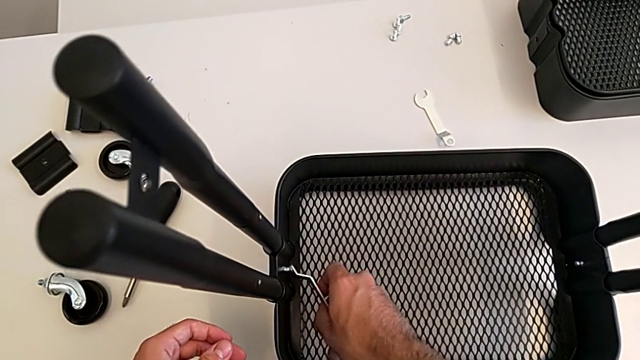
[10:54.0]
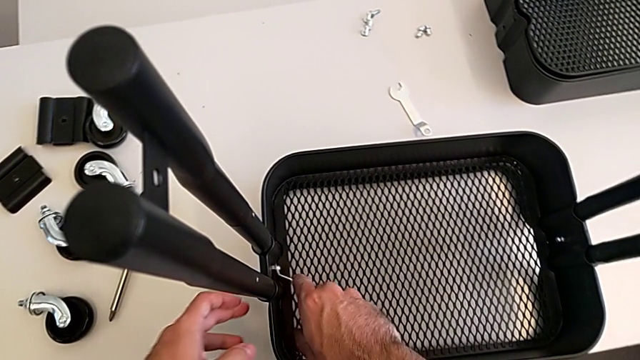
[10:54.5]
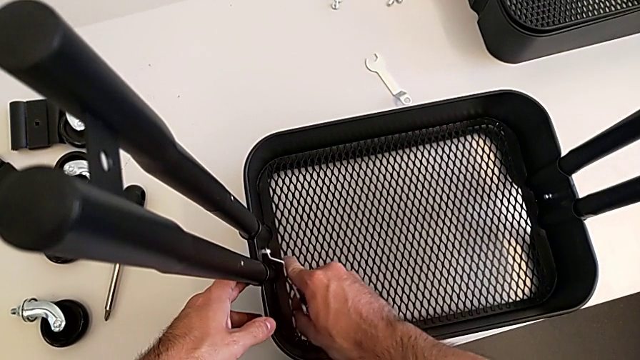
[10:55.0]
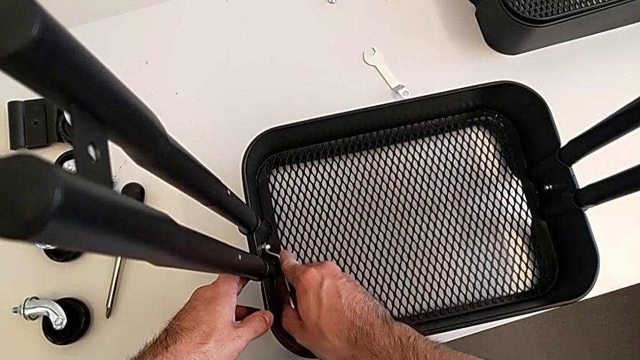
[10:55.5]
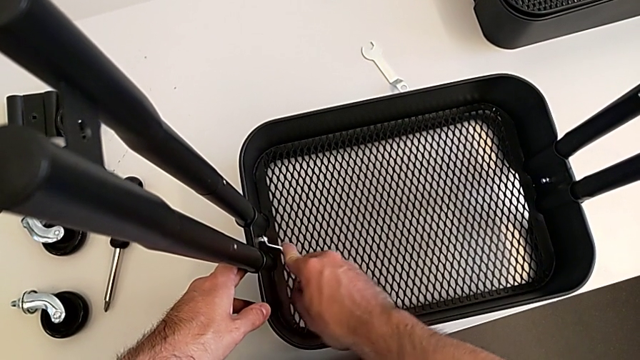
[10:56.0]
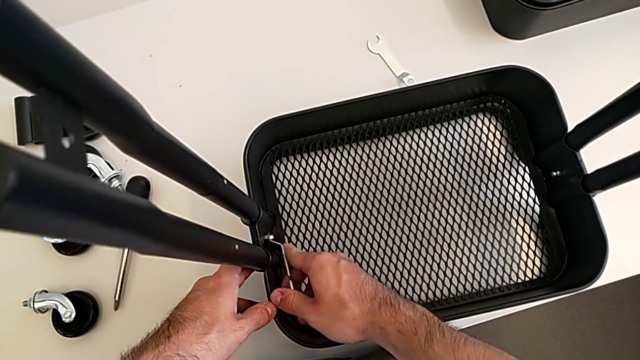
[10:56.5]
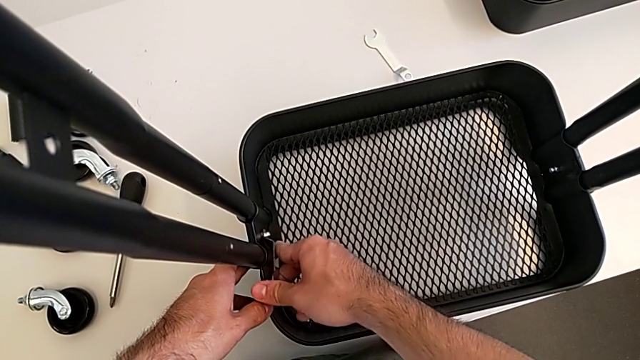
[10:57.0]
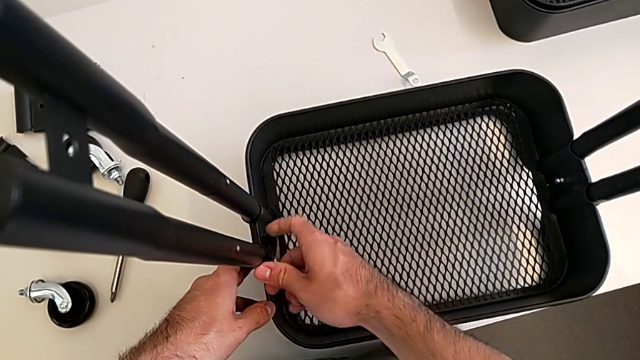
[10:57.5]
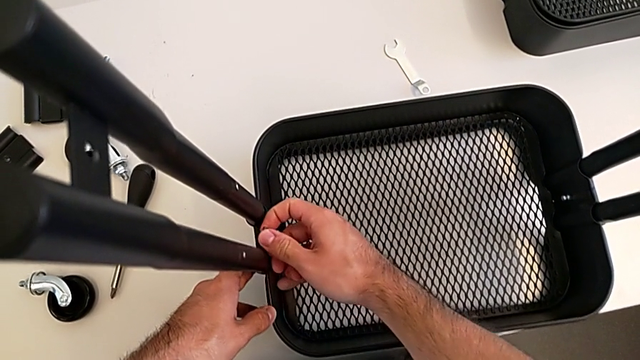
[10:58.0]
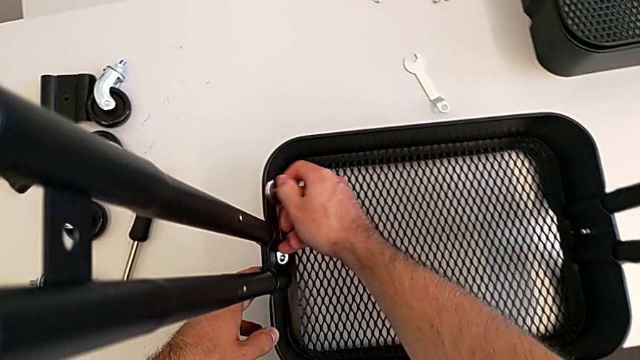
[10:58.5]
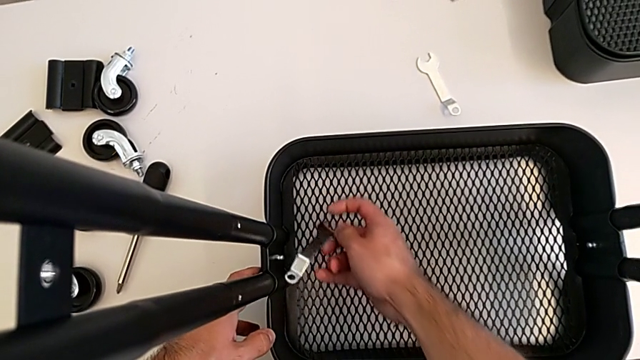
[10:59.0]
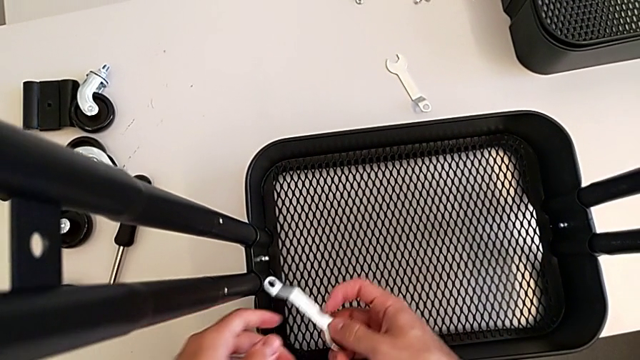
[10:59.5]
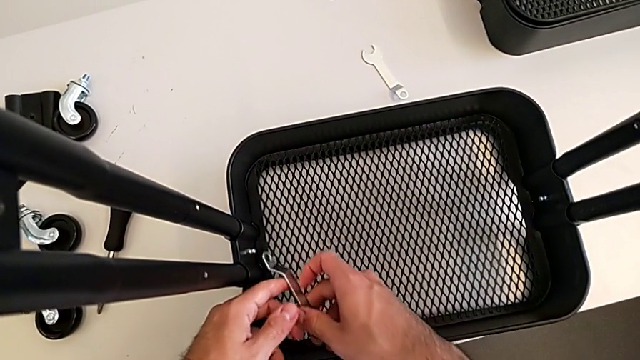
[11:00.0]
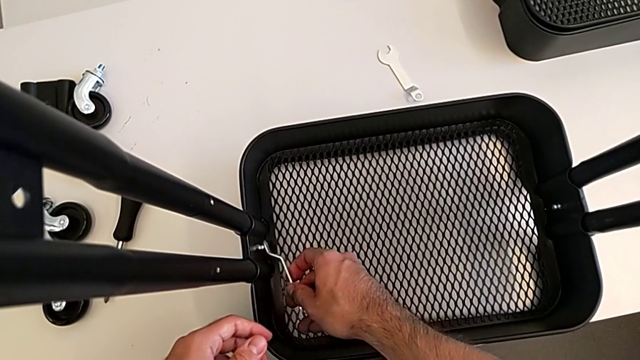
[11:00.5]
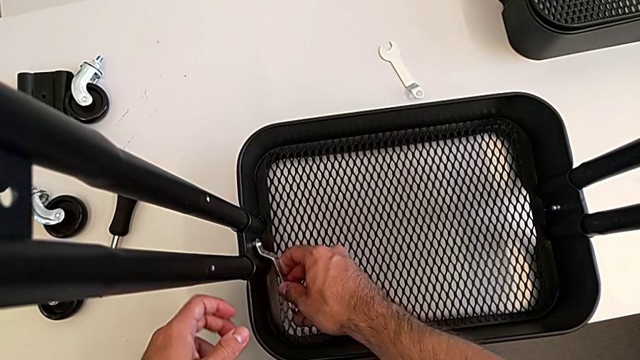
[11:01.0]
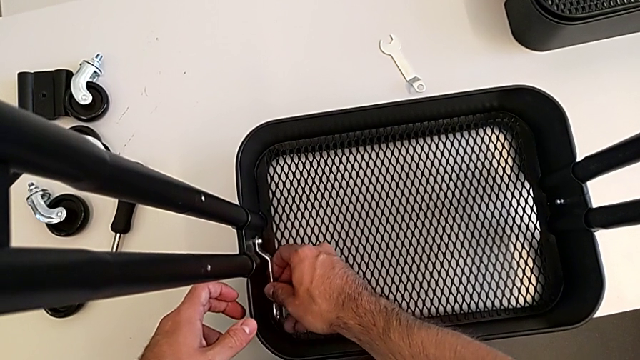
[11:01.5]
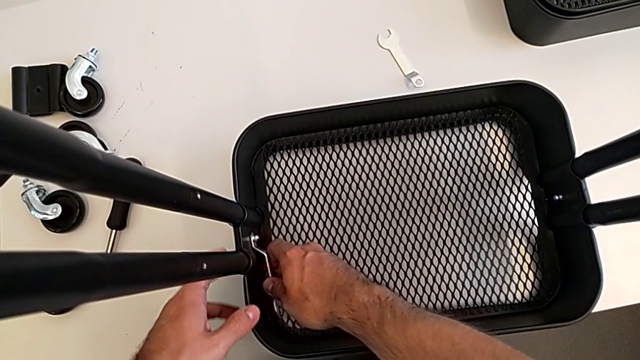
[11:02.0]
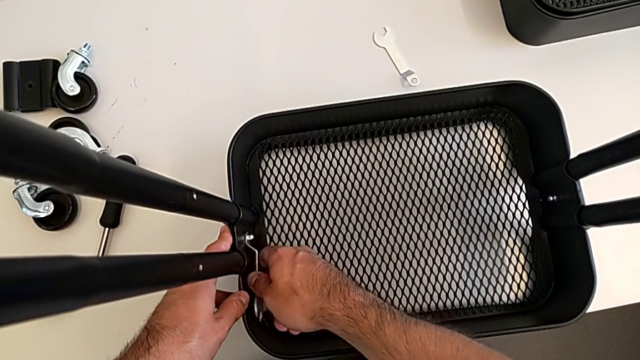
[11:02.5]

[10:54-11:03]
The camera wearer is screwing the second bracket onto the bottom grid tray. They insert the spanner wrench and begin to screw the second hexagon cap nut.

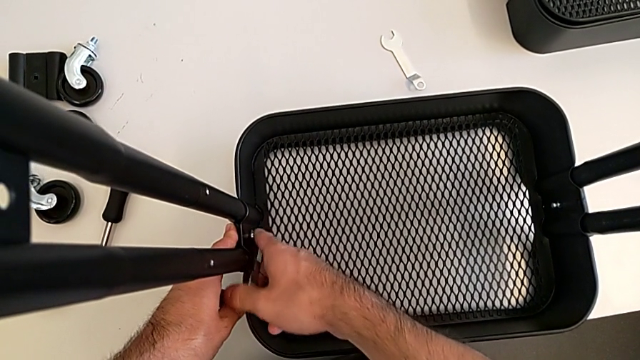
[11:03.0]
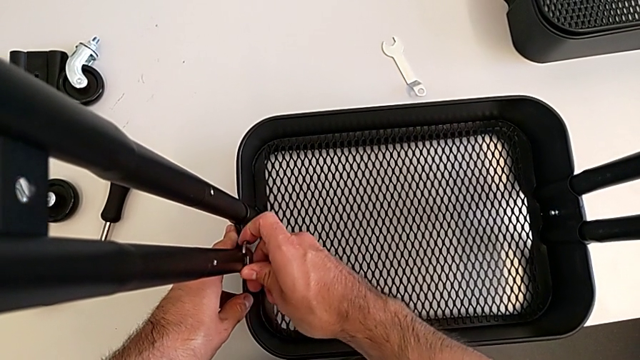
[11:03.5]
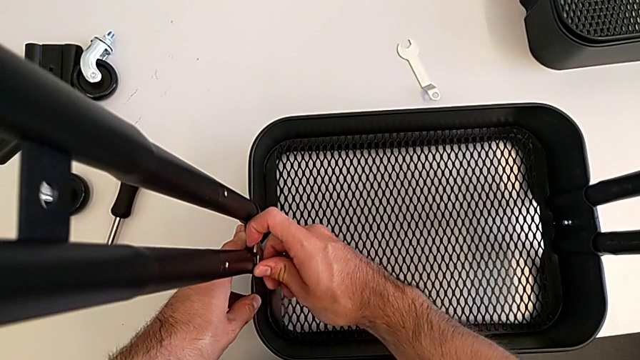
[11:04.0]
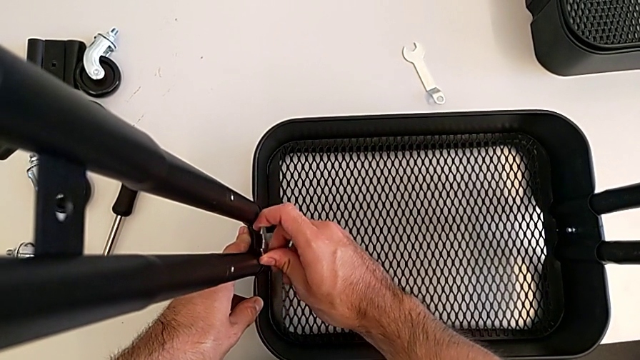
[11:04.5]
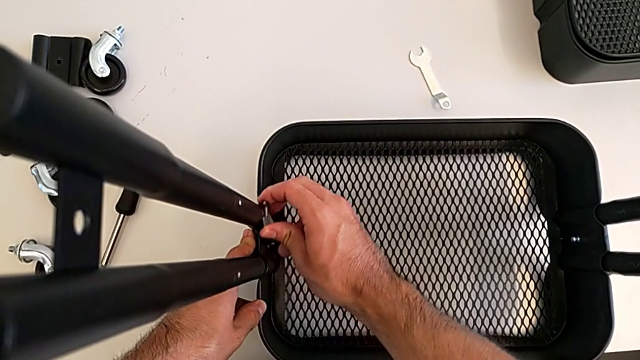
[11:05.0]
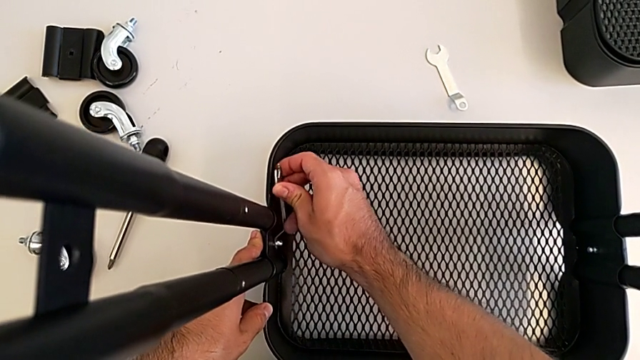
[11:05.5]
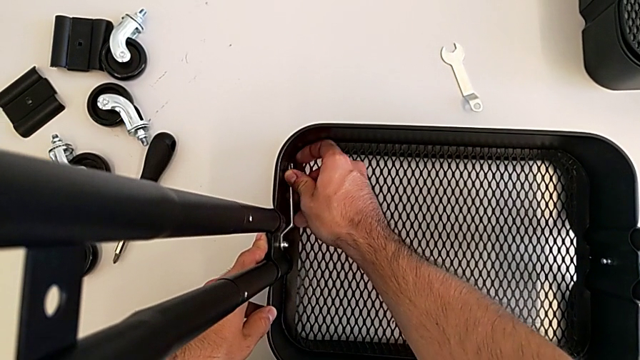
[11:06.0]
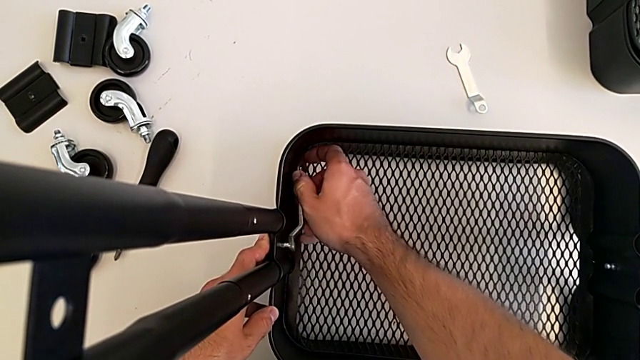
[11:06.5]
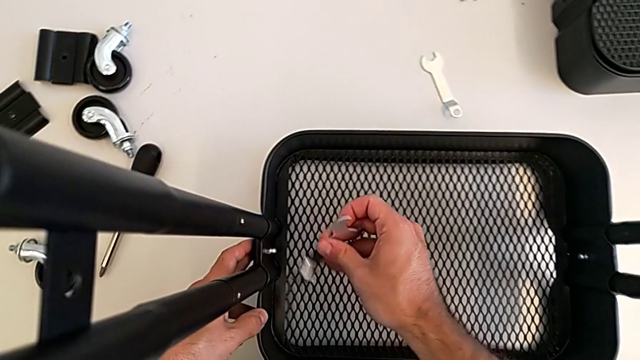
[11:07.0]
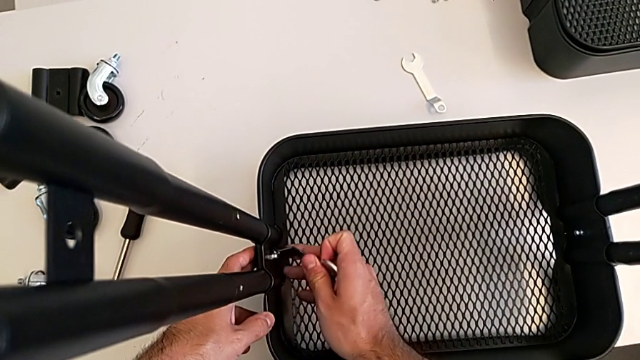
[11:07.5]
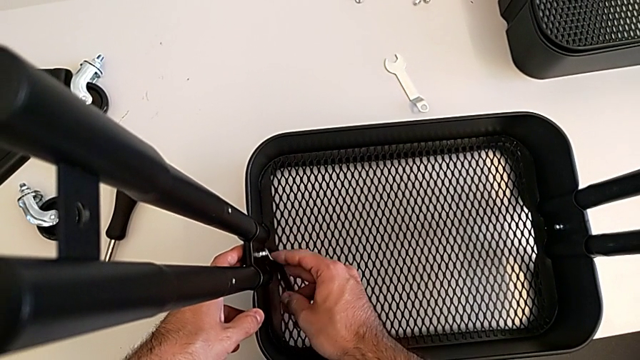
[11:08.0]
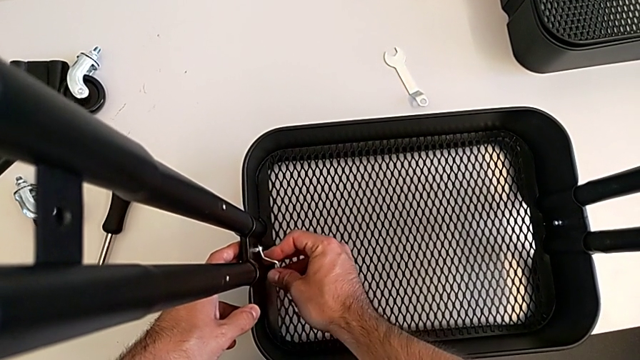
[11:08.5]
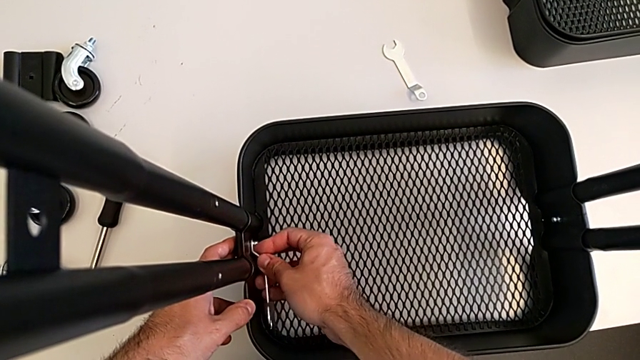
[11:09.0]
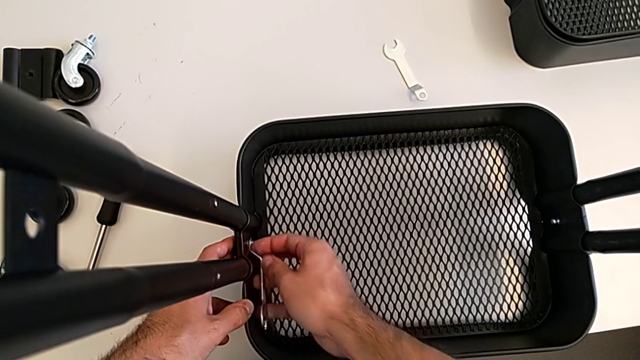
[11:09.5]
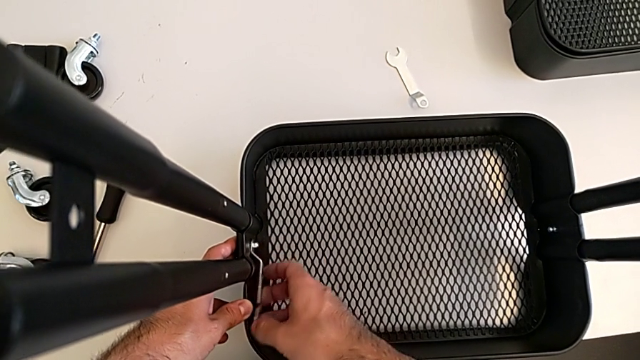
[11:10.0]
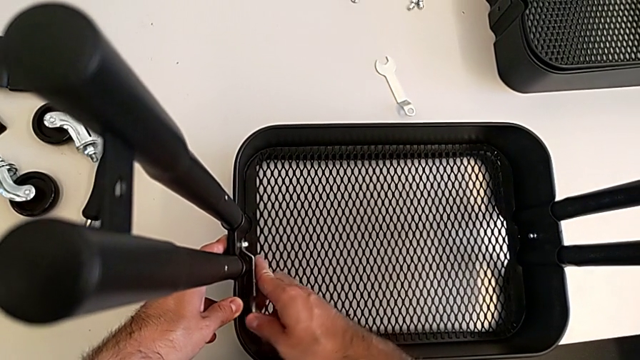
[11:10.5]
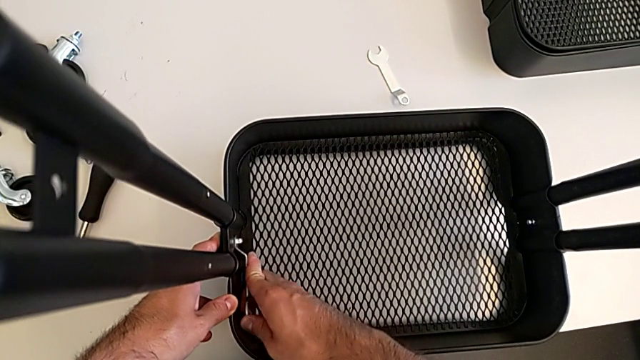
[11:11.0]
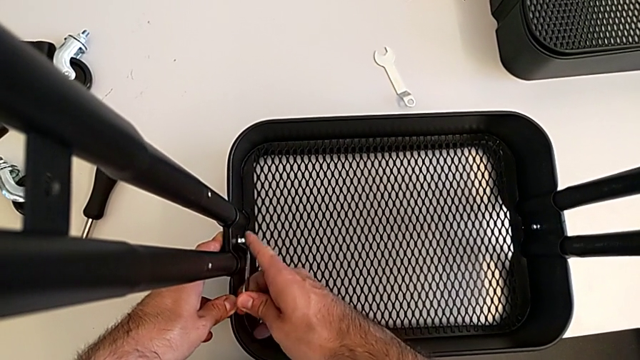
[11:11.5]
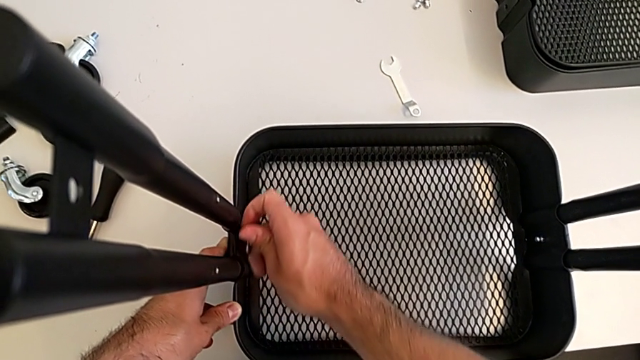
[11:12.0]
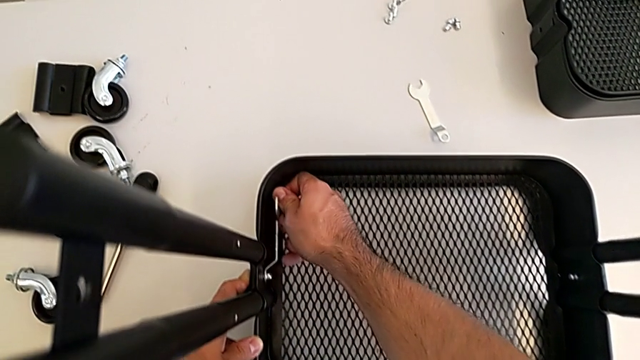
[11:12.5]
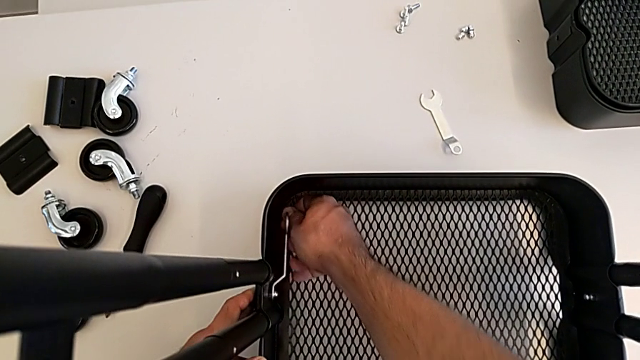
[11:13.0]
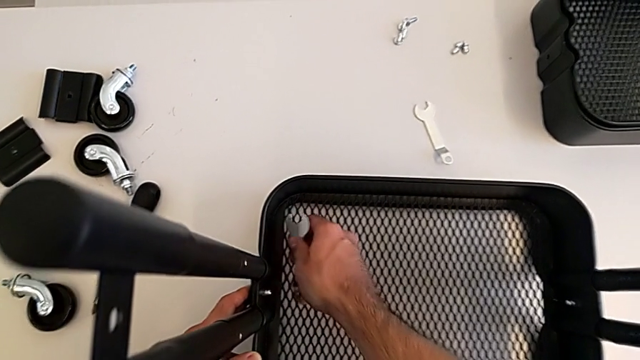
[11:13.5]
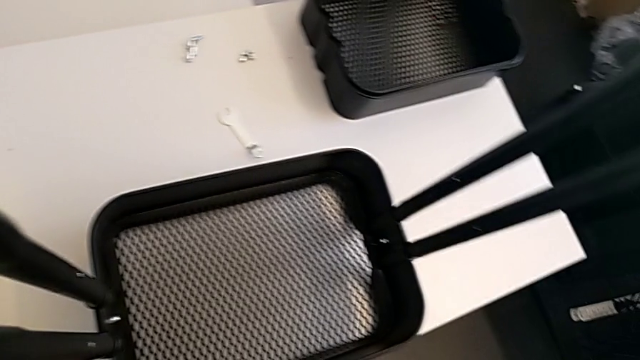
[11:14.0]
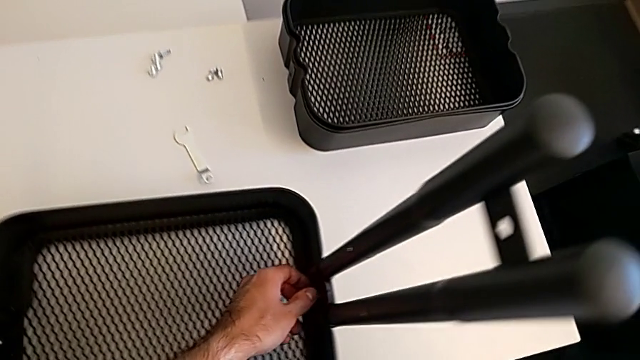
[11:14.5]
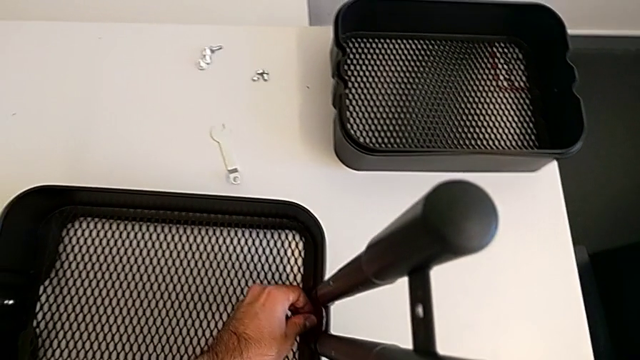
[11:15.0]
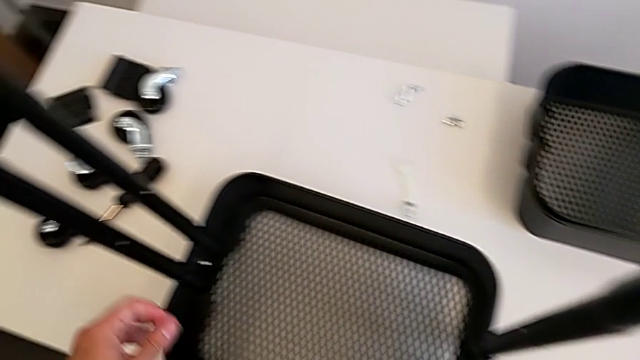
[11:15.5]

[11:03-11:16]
The camera wearer is screwing the second bracket onto the bottom grid tray. They keep screwing the second hexagon cap nut.
